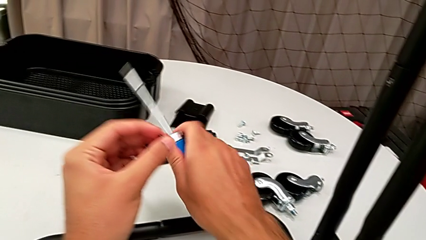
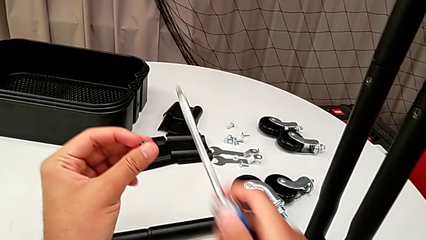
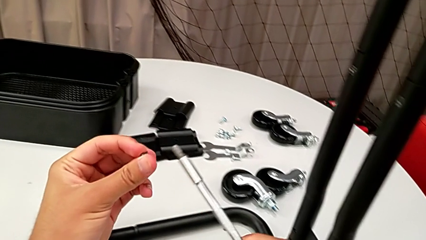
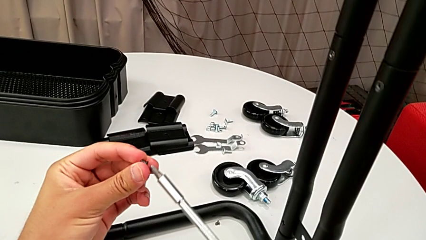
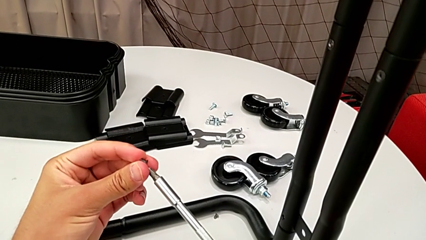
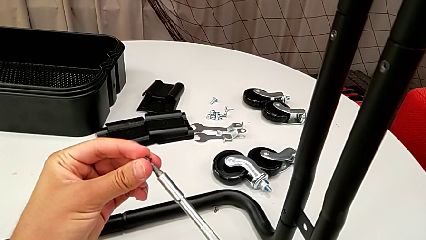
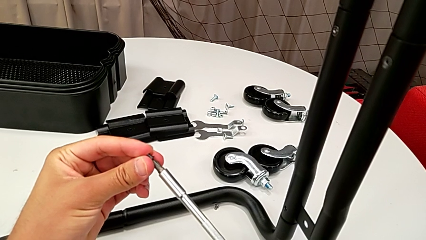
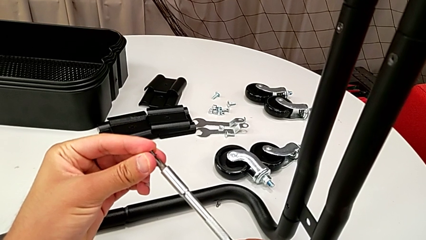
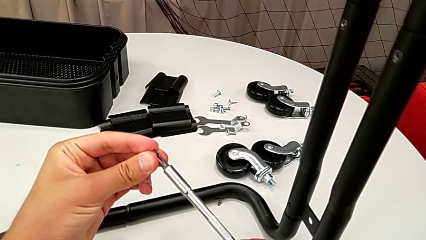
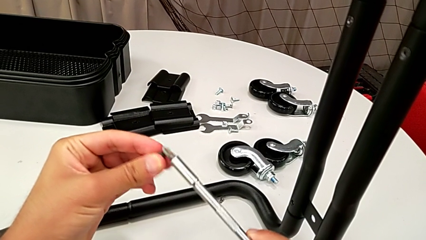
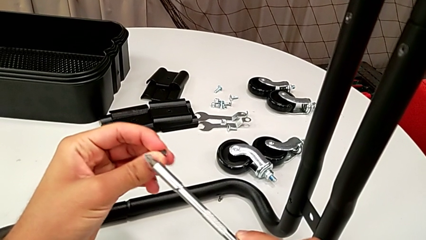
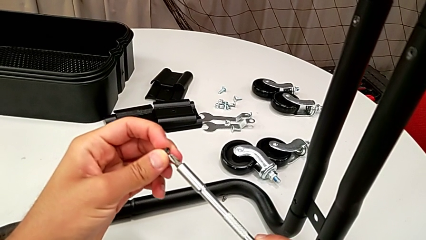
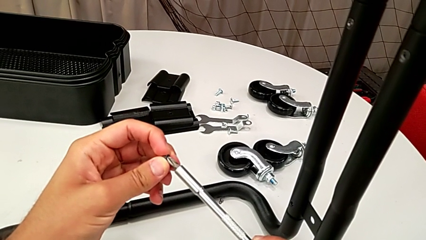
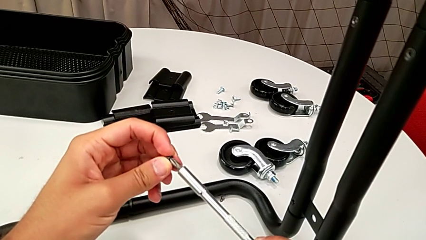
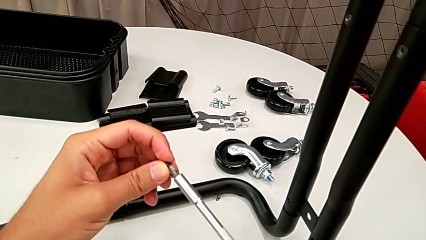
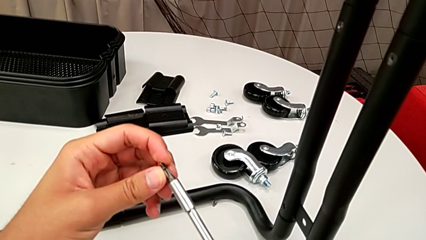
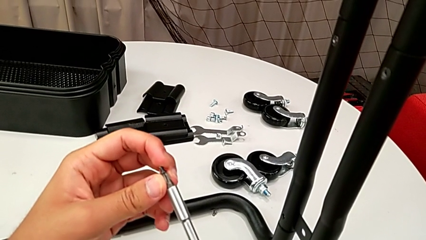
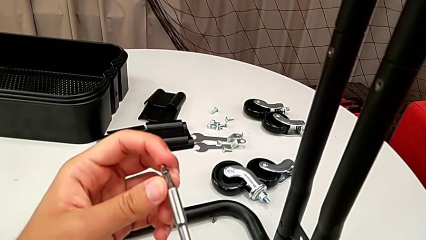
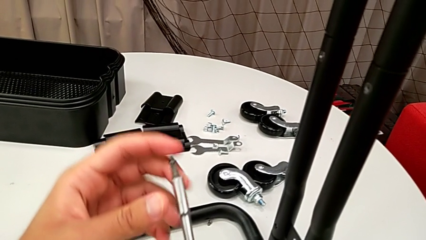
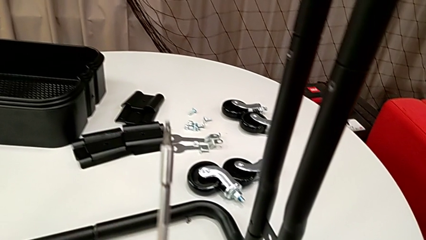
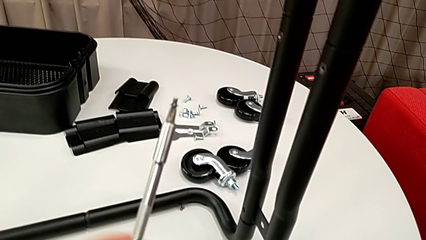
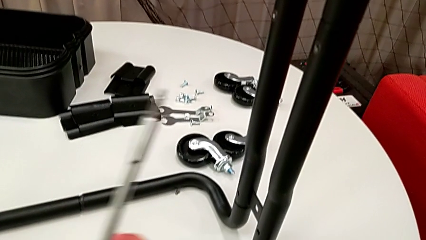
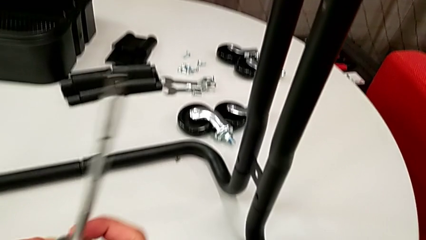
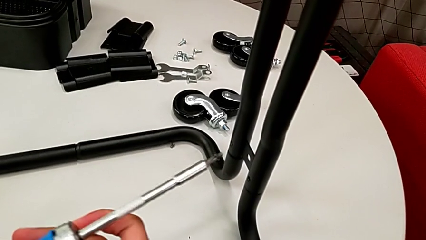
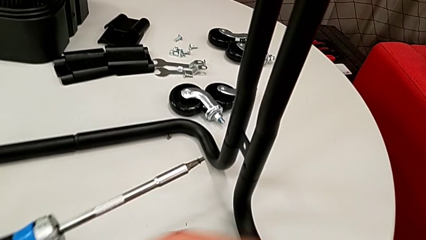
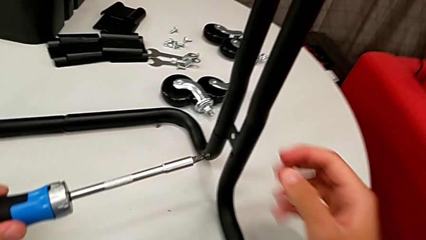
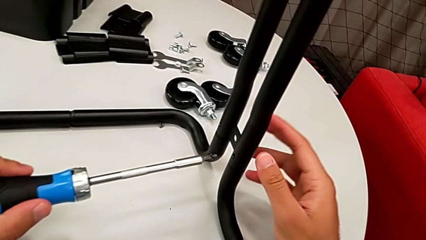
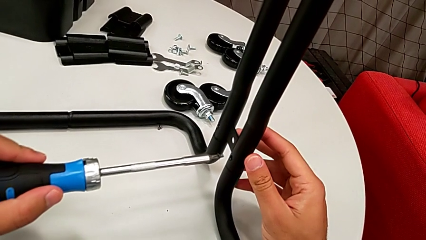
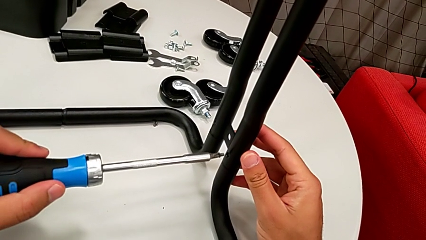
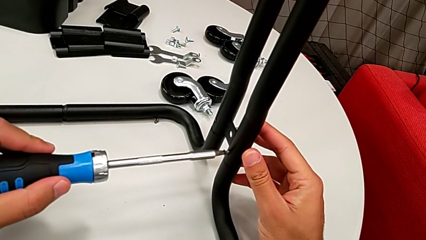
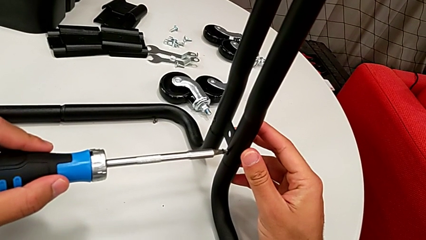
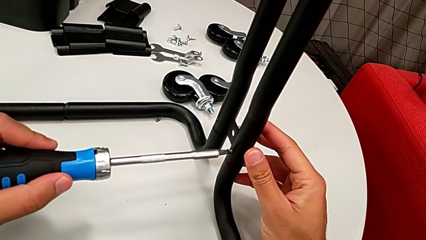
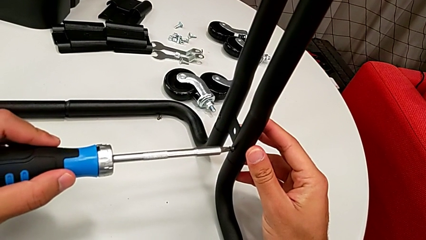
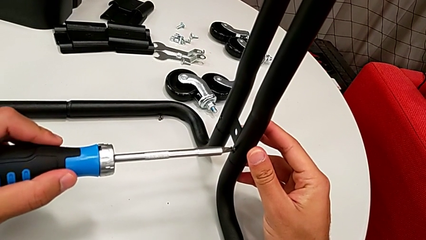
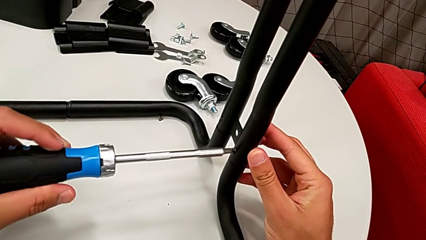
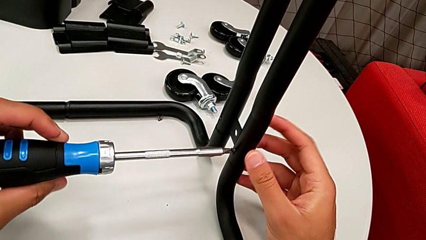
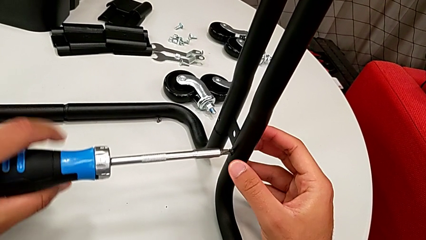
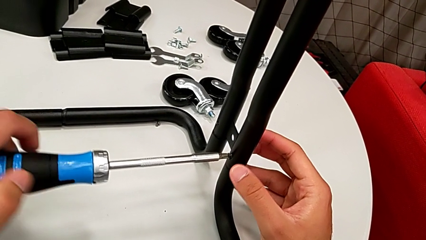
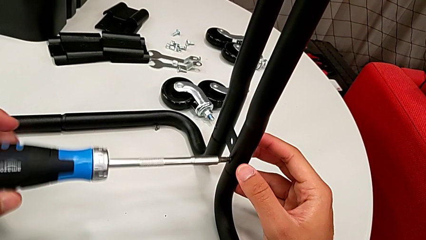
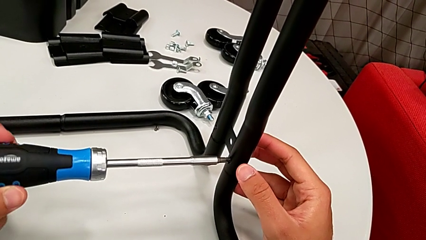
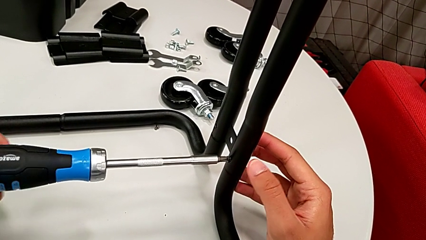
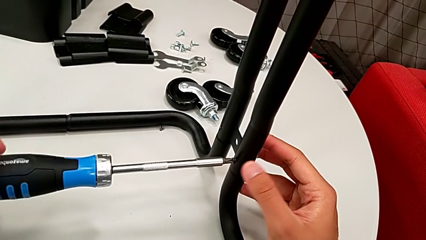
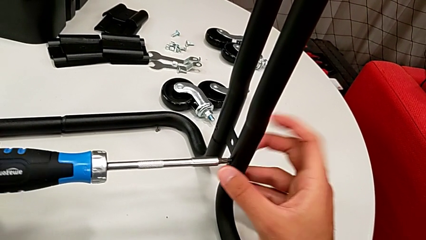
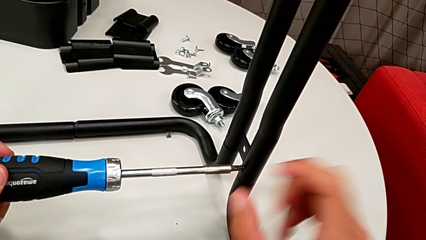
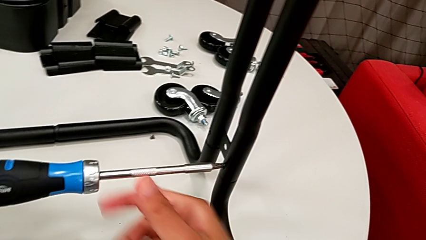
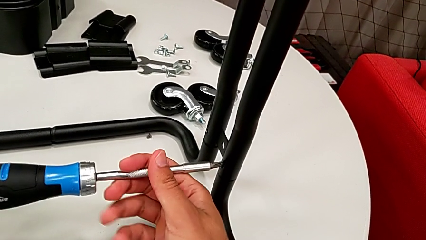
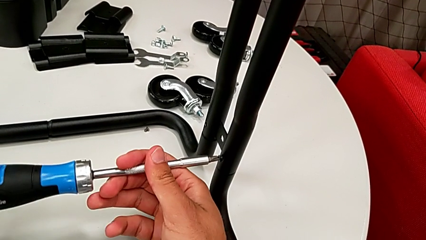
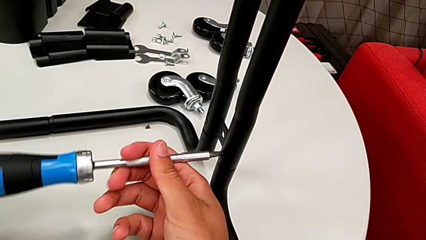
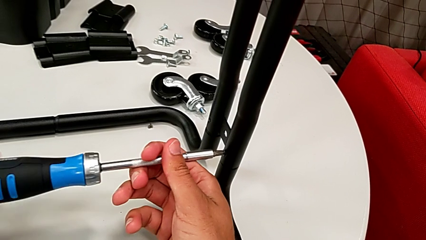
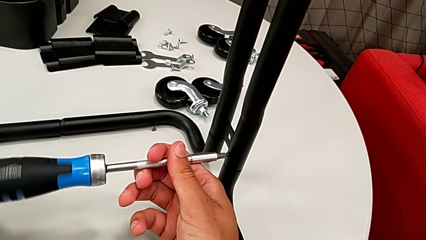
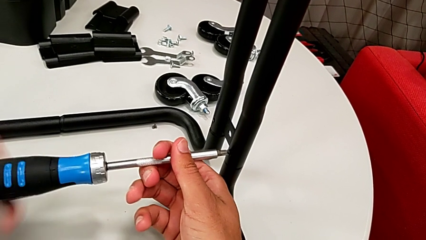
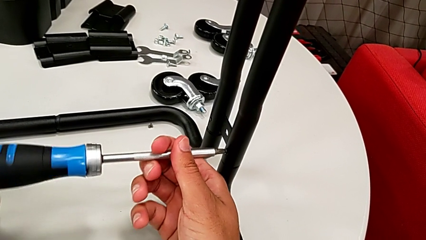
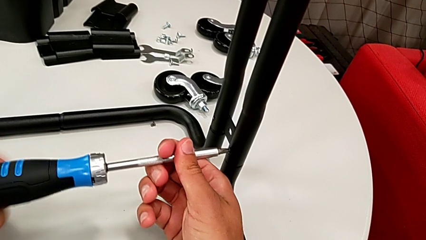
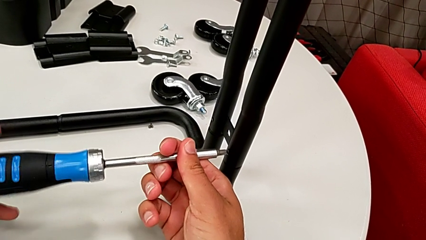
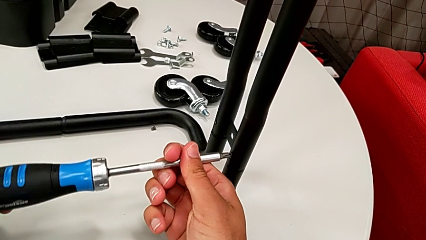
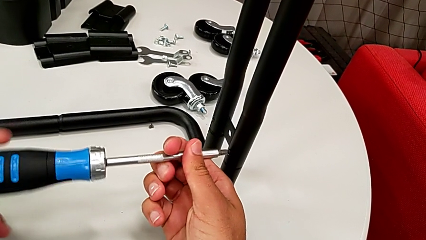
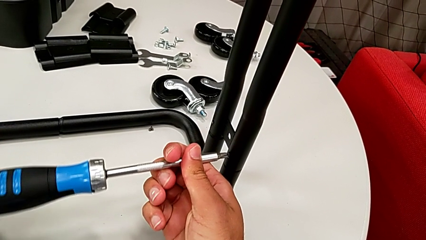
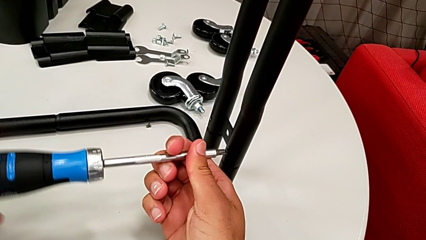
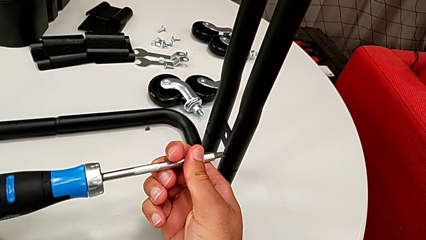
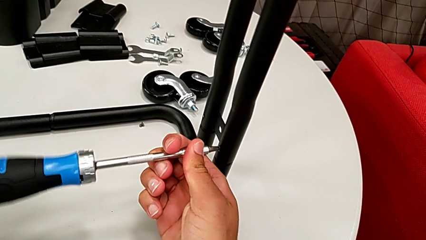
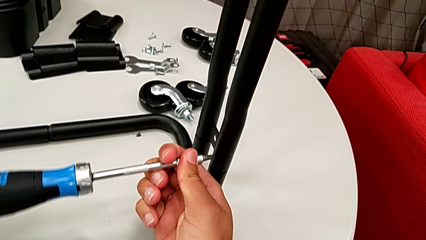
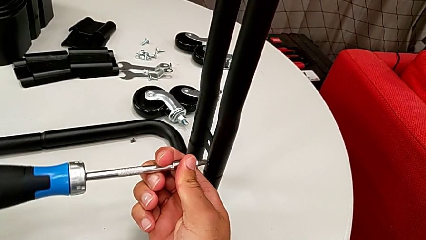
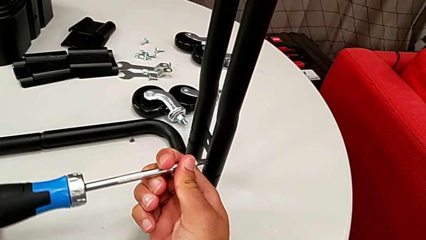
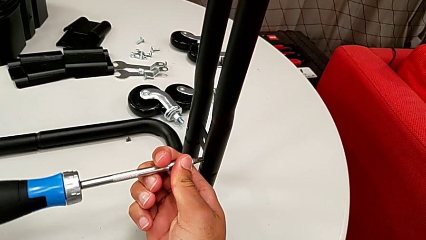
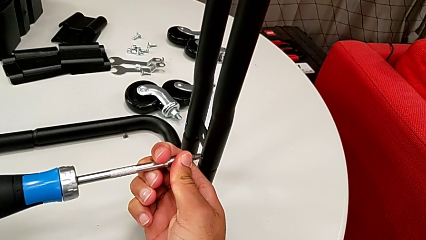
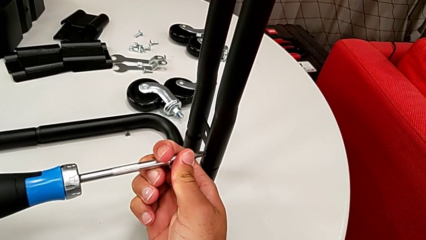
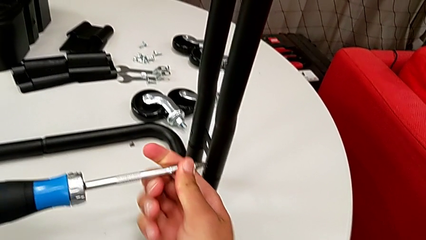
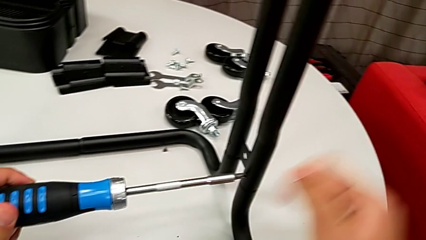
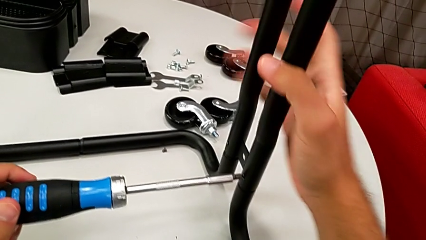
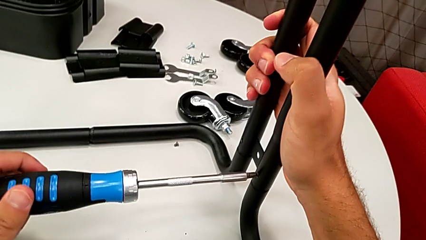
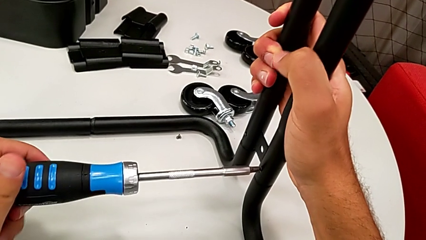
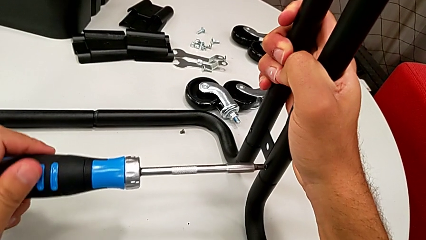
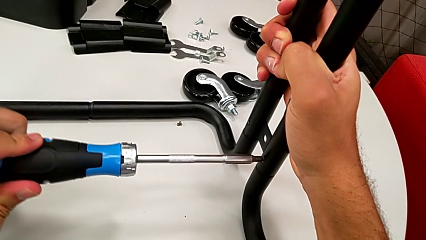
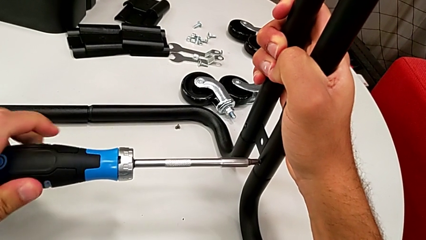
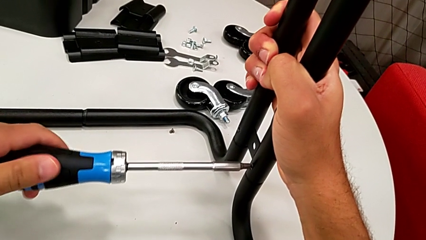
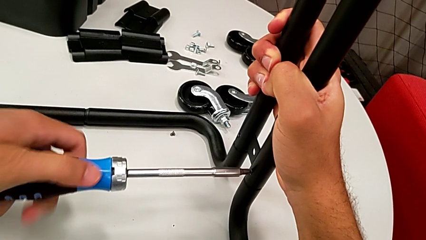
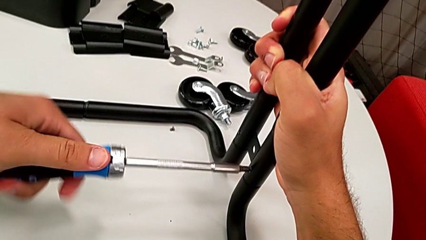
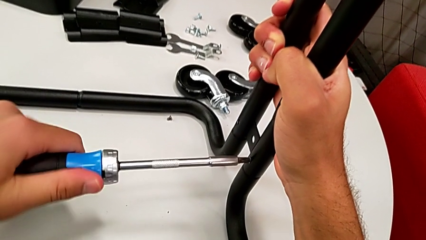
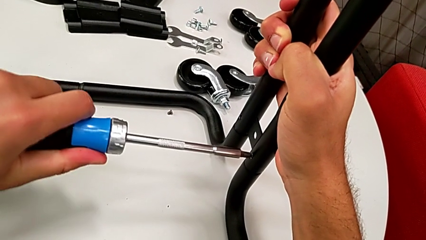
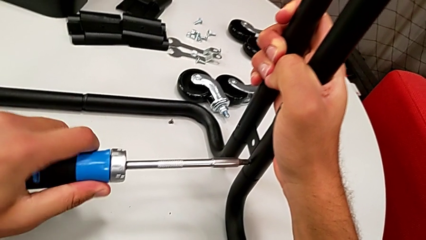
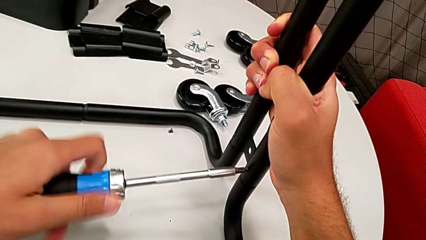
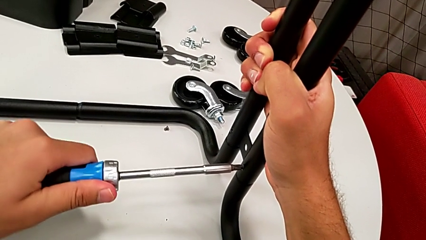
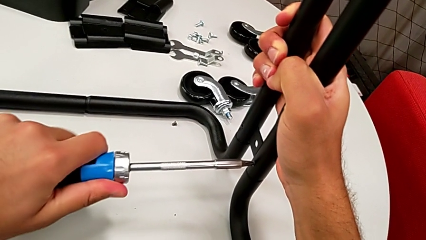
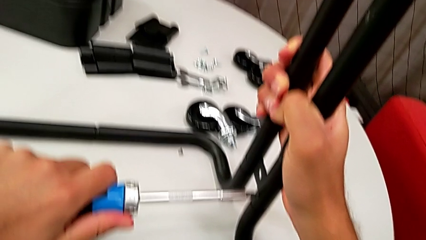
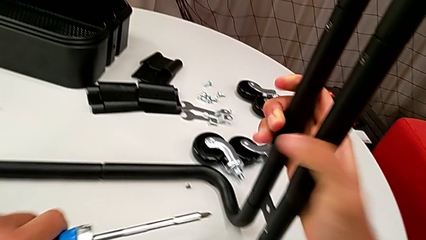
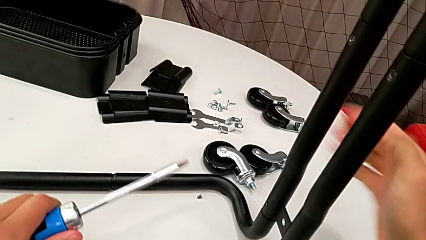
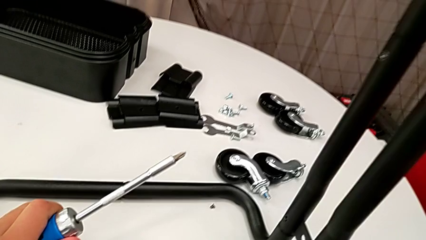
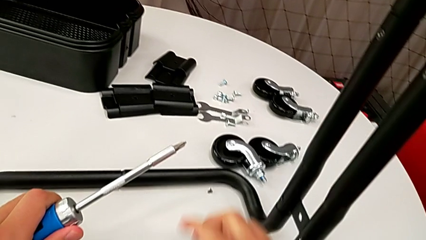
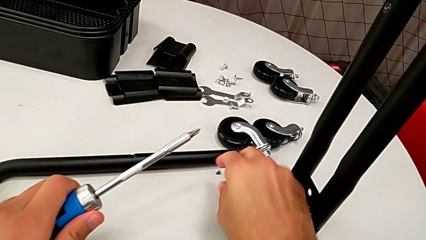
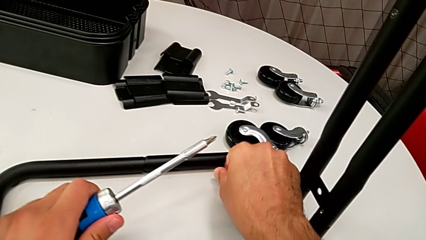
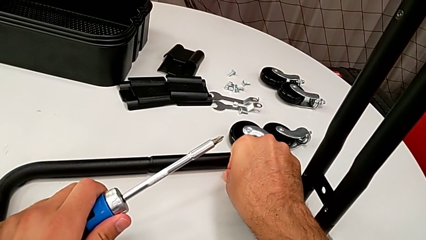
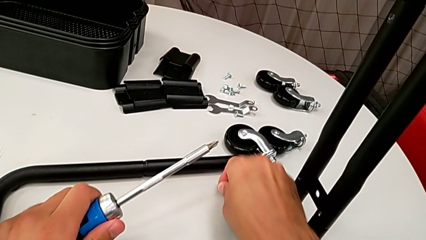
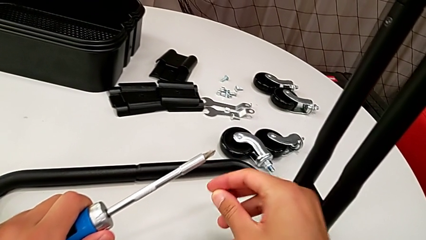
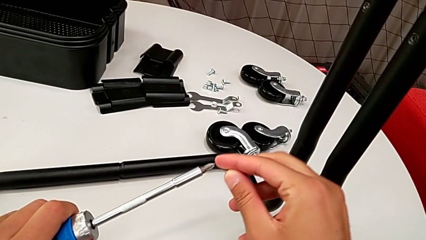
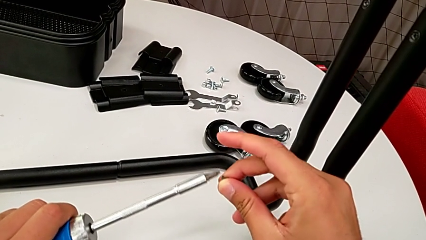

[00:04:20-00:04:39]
The camera wearer is assembling the frame. They insert the screwdriver, insert the screw, screw it and grab it.
